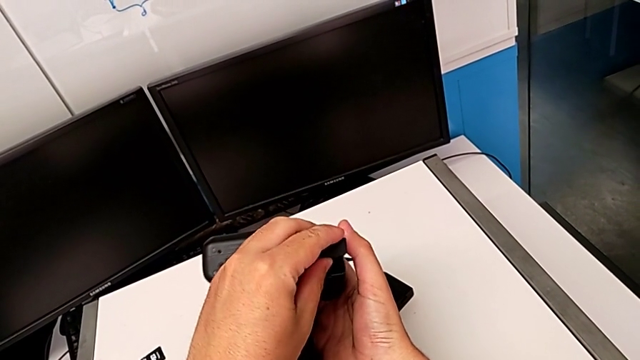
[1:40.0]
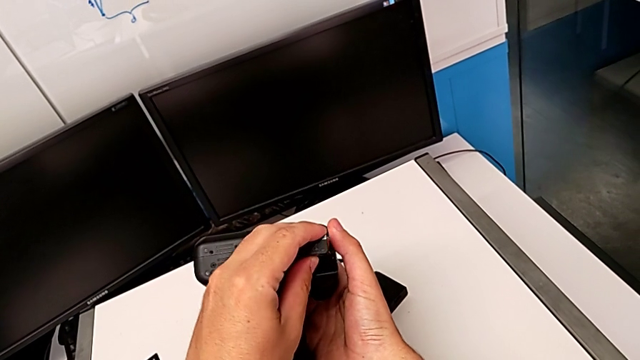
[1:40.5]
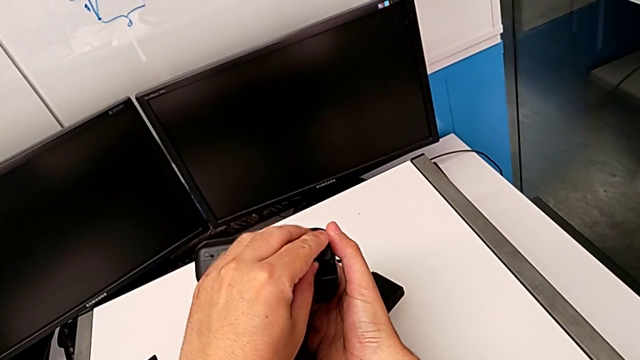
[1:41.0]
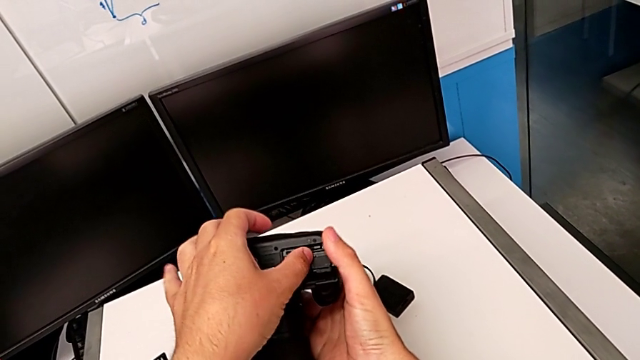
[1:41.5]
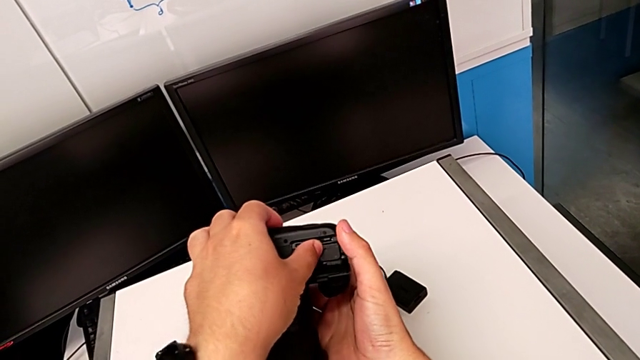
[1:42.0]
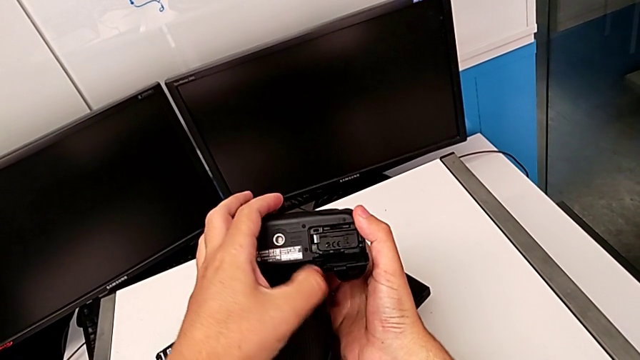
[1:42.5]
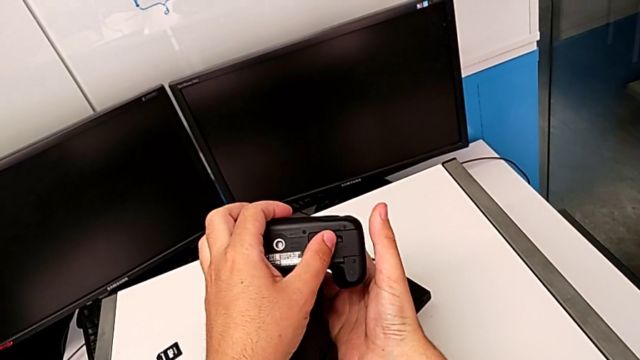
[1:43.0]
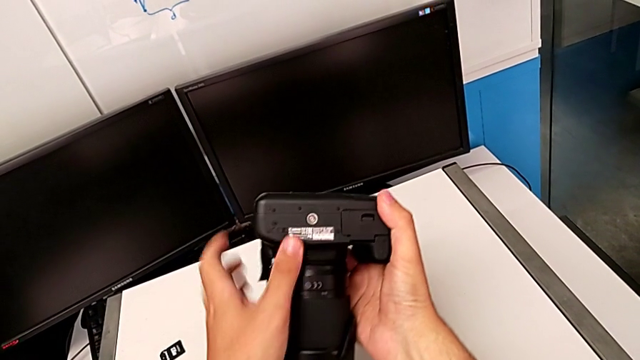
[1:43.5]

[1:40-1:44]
The camera wearer is exchanging the battery. They push the battery and close the battery door.

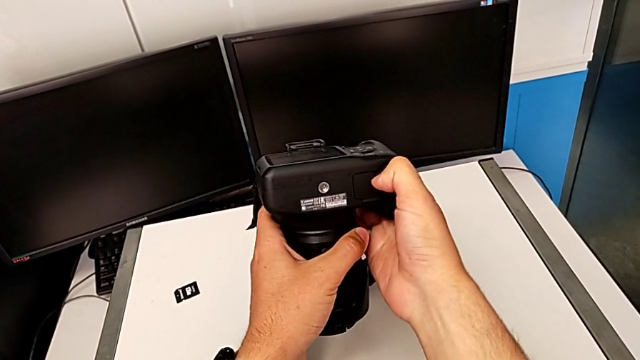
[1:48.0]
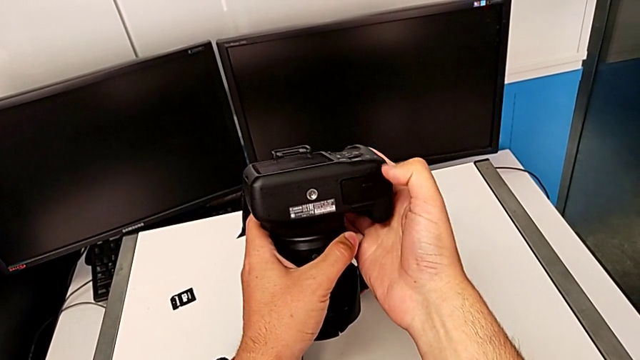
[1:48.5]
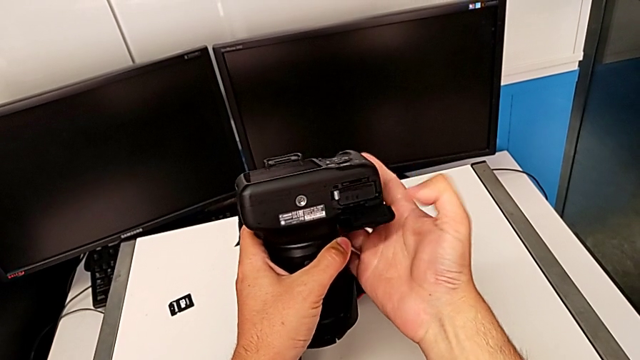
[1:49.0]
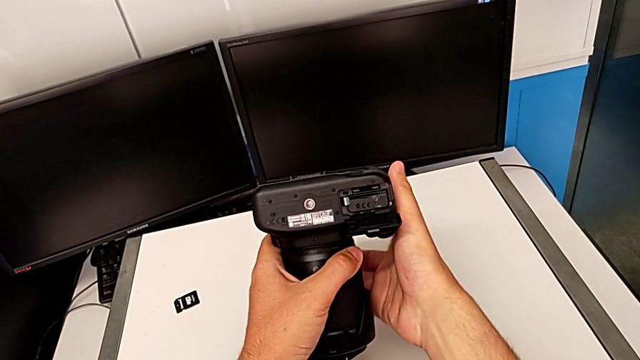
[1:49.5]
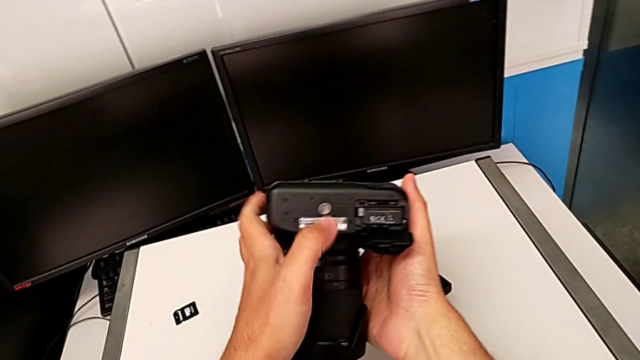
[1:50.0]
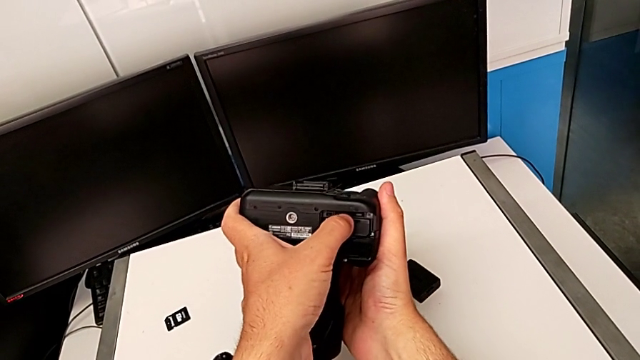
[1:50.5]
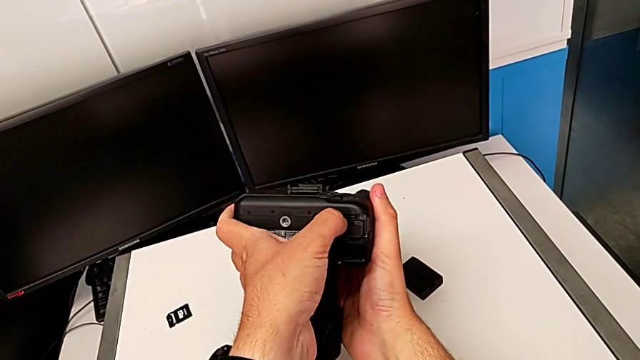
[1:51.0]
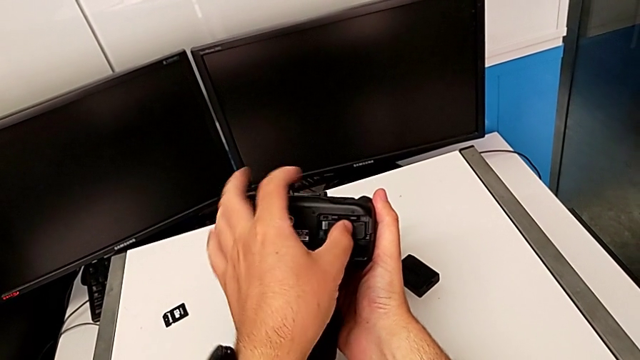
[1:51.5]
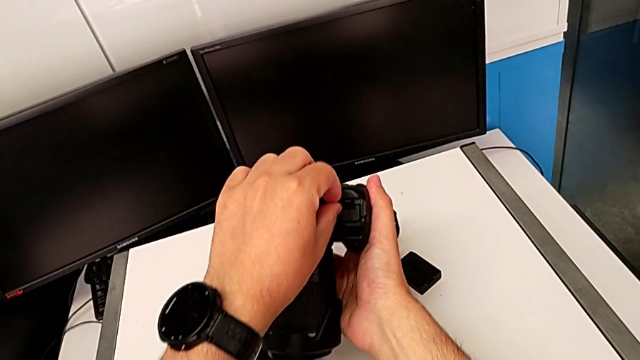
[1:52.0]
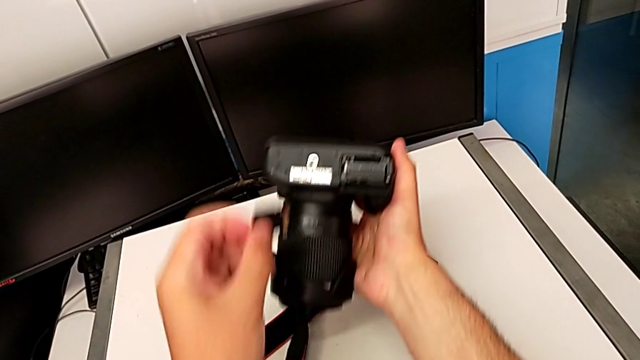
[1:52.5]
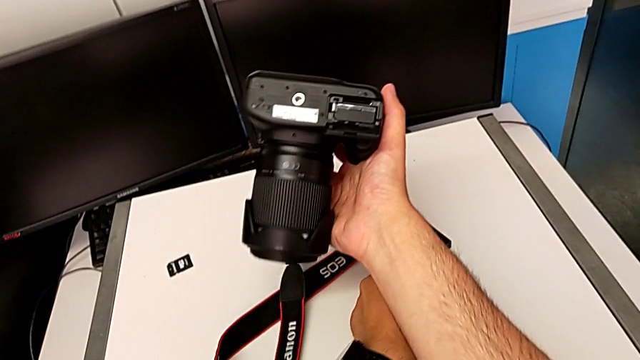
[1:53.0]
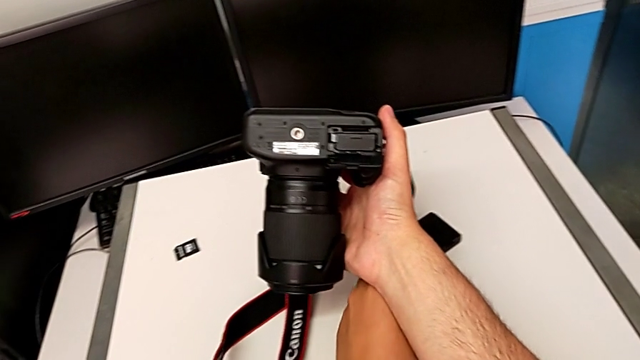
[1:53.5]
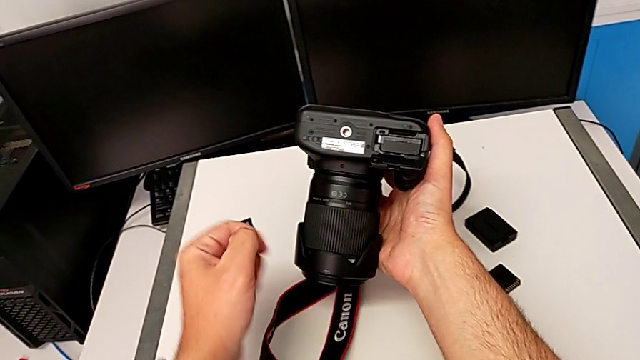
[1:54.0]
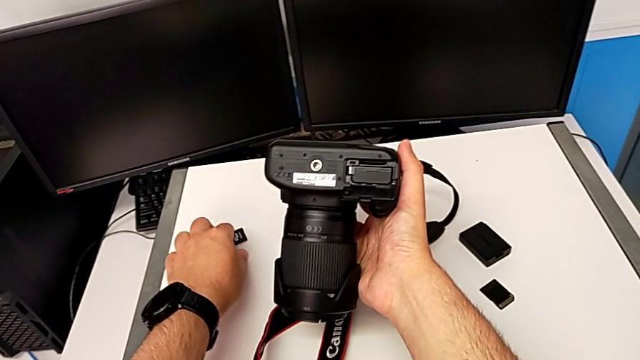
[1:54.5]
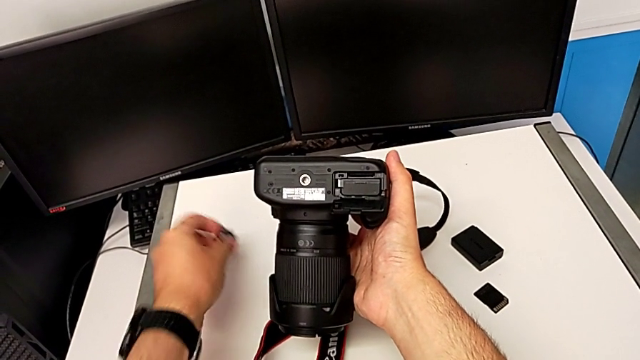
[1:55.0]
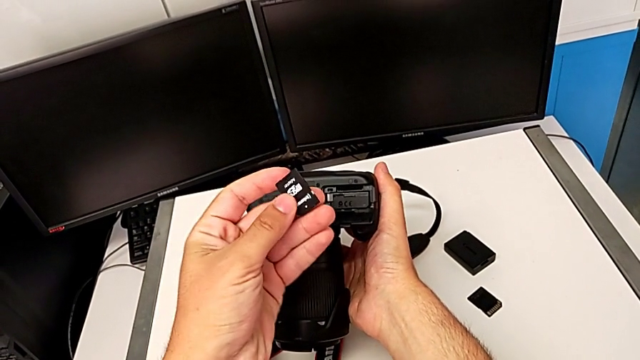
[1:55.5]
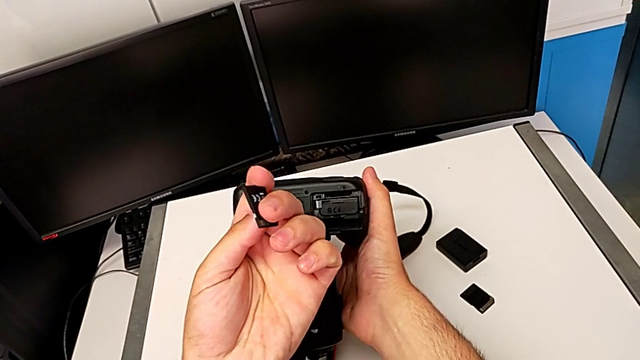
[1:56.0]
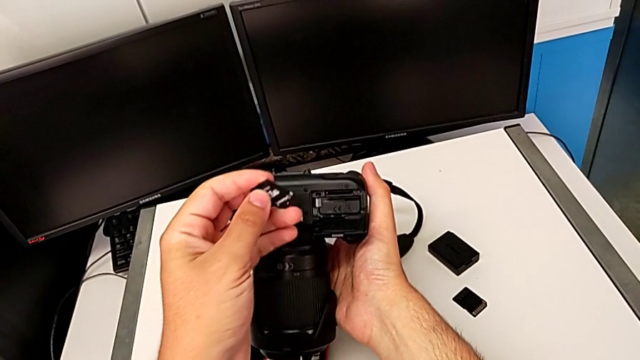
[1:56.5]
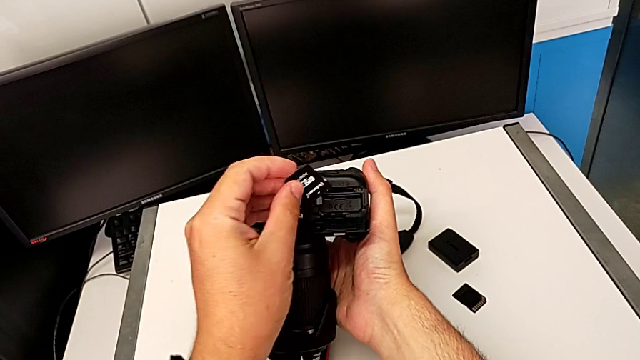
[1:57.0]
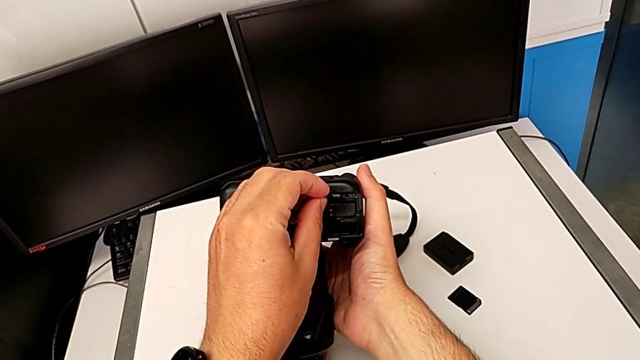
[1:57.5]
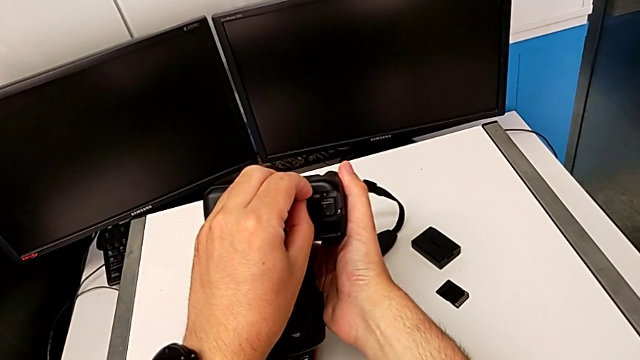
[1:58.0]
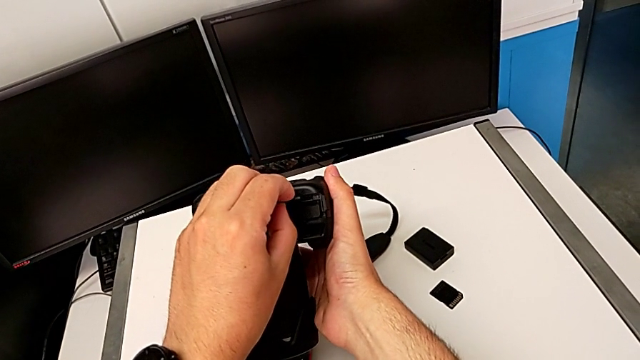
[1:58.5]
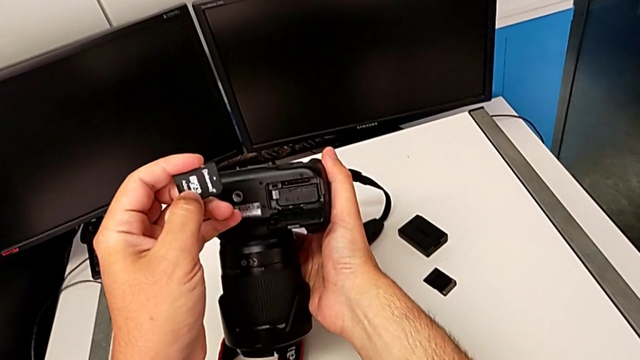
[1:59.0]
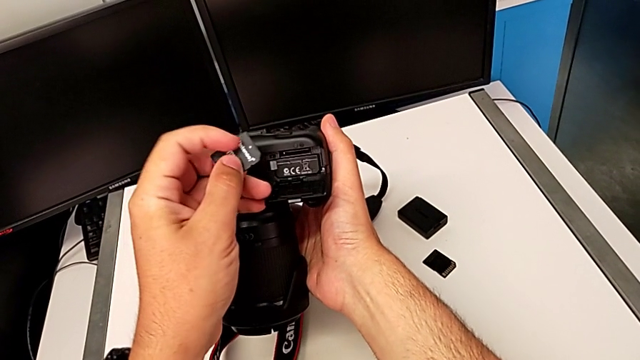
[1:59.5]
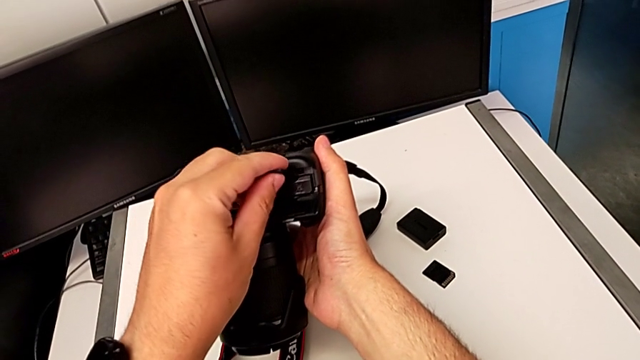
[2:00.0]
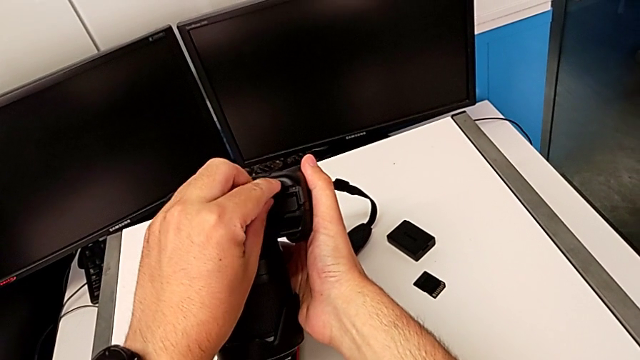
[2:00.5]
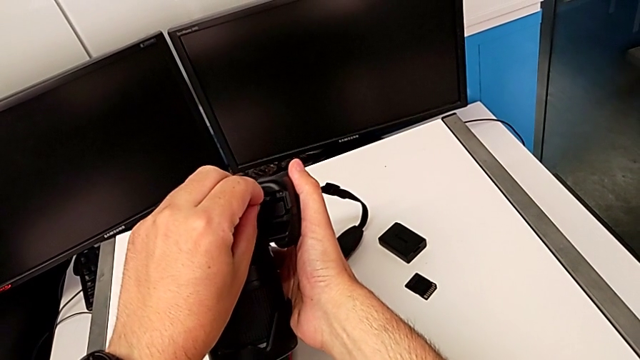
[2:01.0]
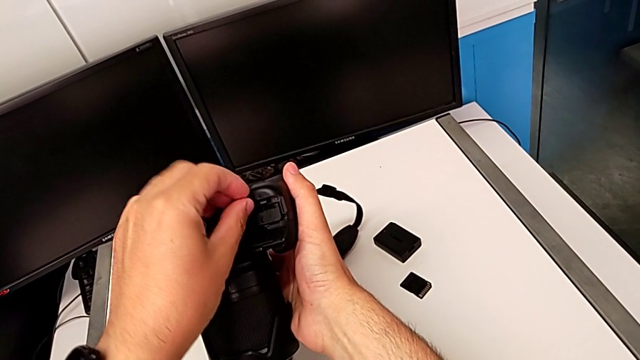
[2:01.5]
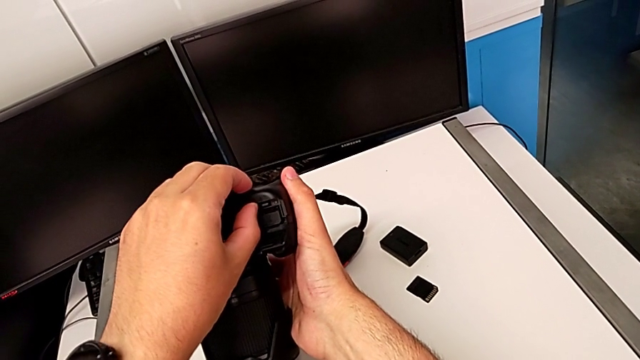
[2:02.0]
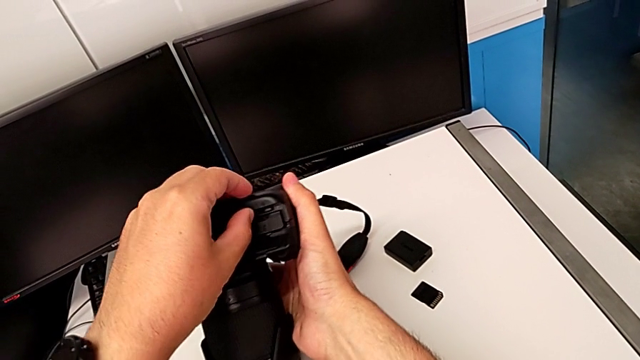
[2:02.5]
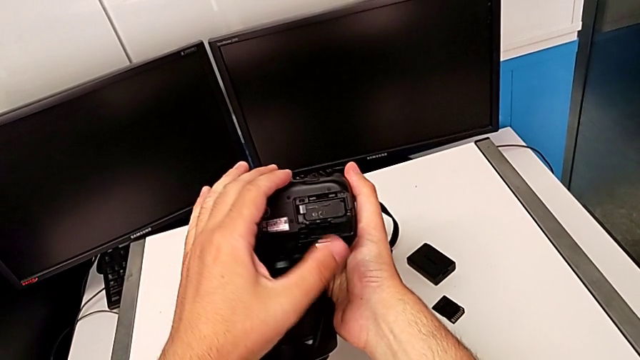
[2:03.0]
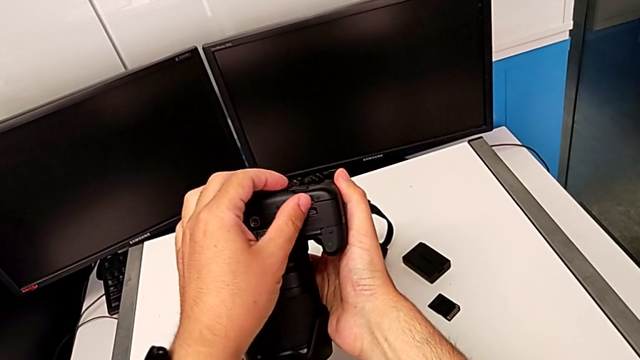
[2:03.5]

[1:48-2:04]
The camera wearer exchanges the SD card. They open the battery door, press the SD card, pull it and place it. They grab the new SD card, inspect the SD card, place the new SD card, insert it and close the battery door.
